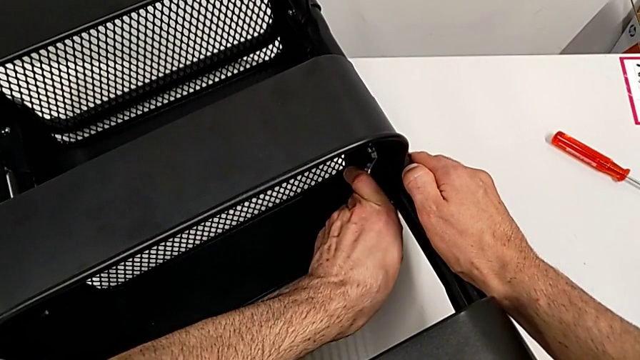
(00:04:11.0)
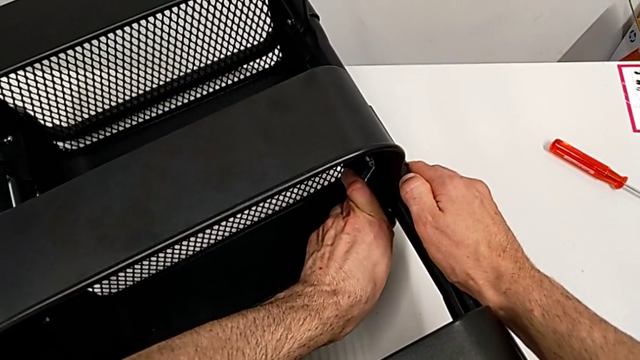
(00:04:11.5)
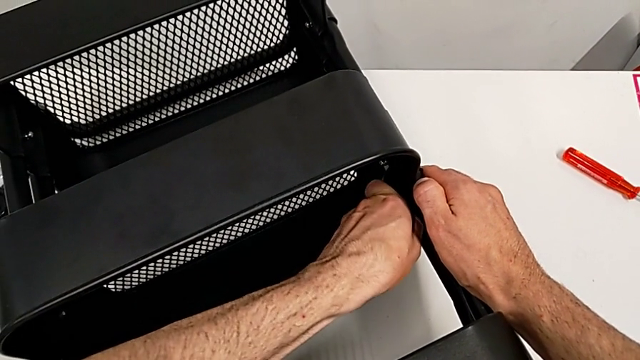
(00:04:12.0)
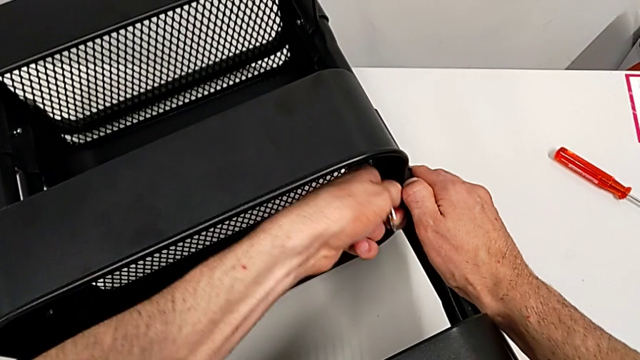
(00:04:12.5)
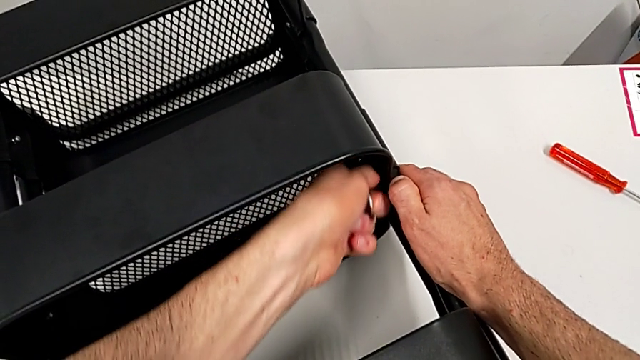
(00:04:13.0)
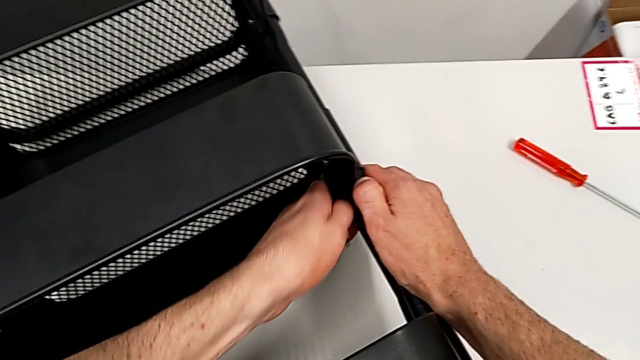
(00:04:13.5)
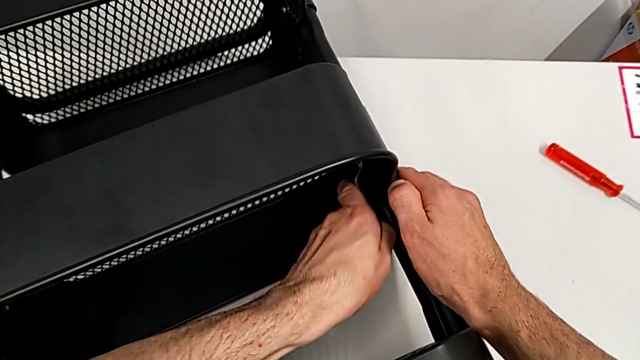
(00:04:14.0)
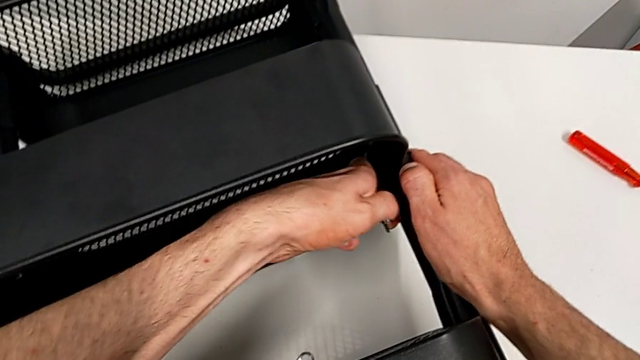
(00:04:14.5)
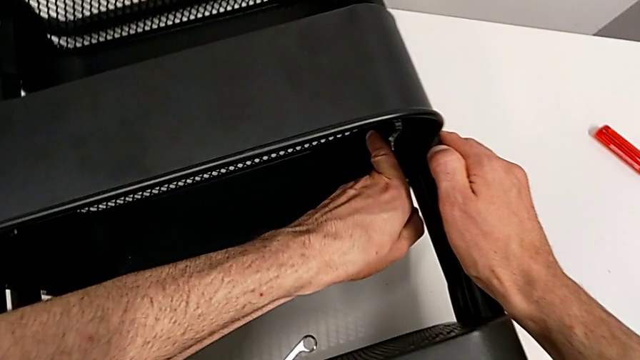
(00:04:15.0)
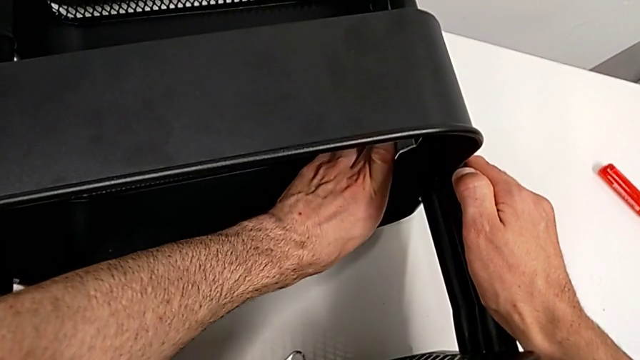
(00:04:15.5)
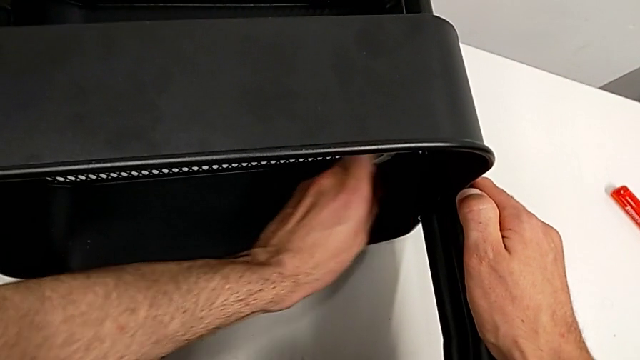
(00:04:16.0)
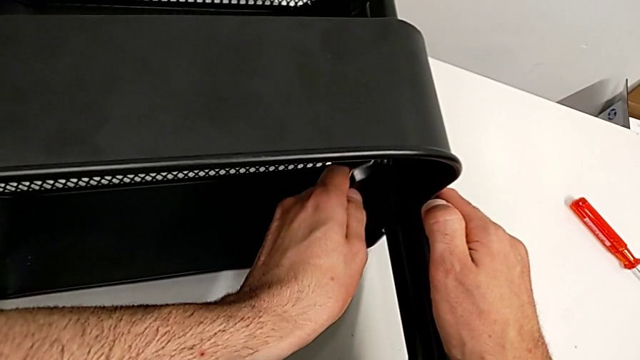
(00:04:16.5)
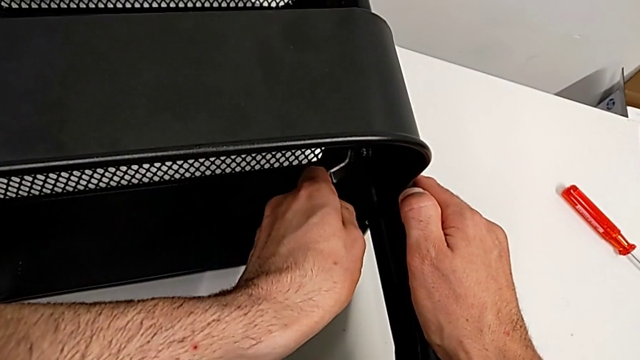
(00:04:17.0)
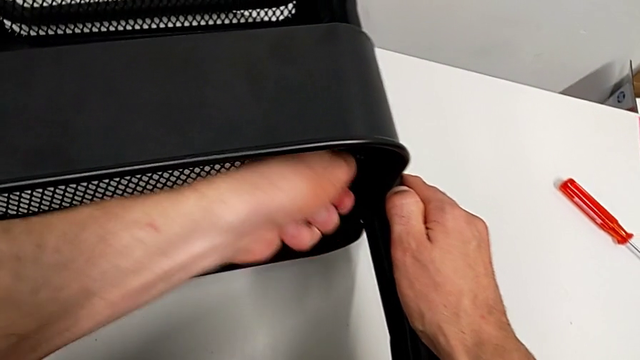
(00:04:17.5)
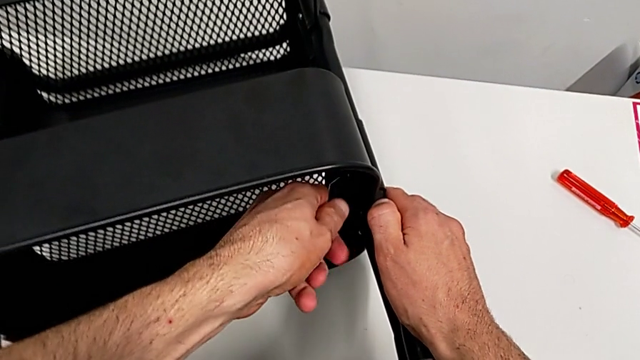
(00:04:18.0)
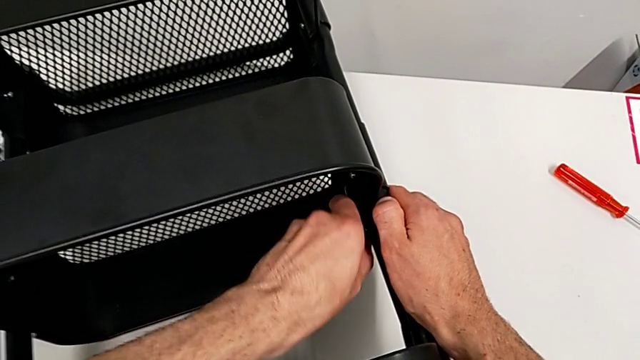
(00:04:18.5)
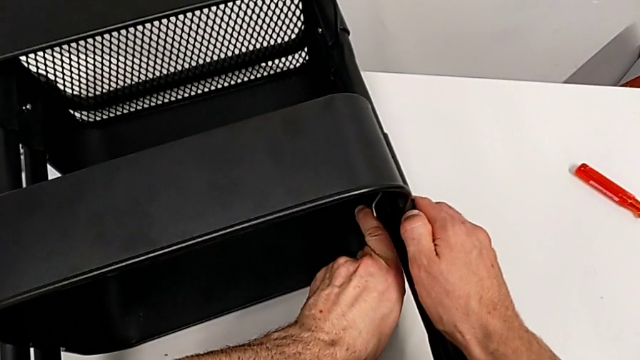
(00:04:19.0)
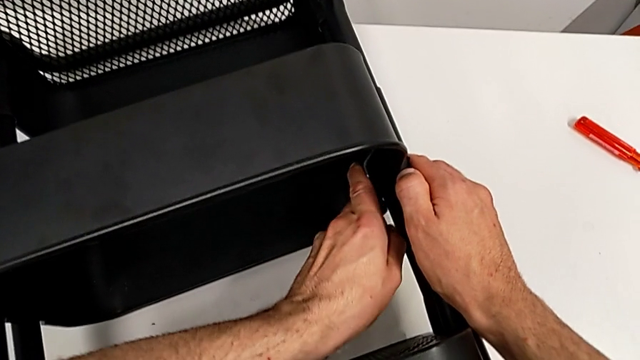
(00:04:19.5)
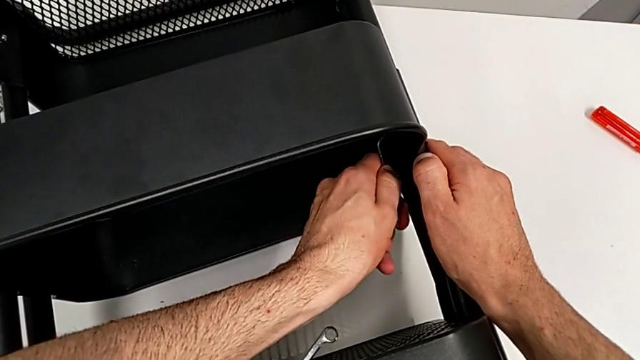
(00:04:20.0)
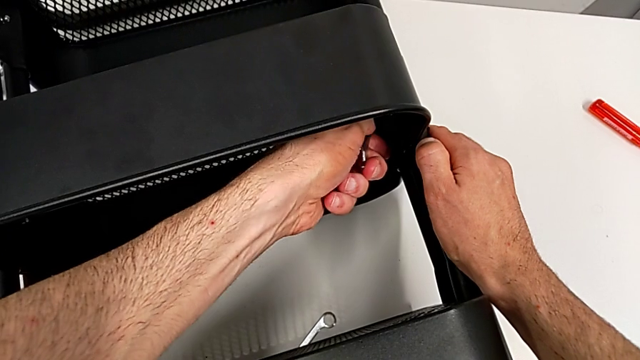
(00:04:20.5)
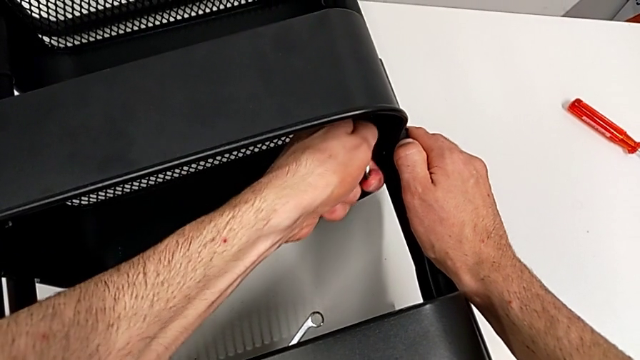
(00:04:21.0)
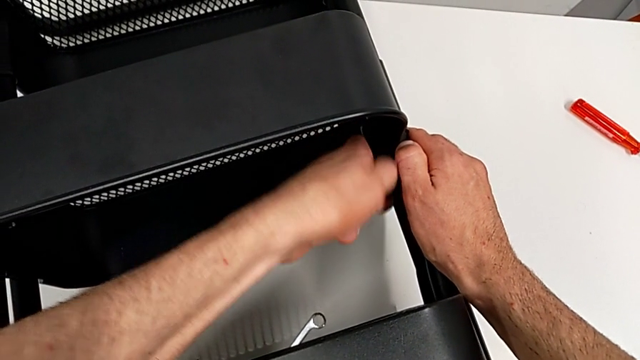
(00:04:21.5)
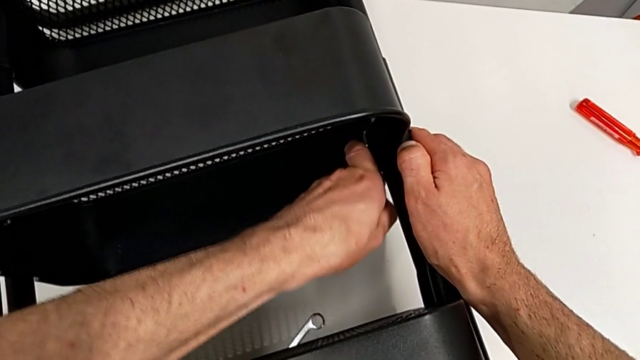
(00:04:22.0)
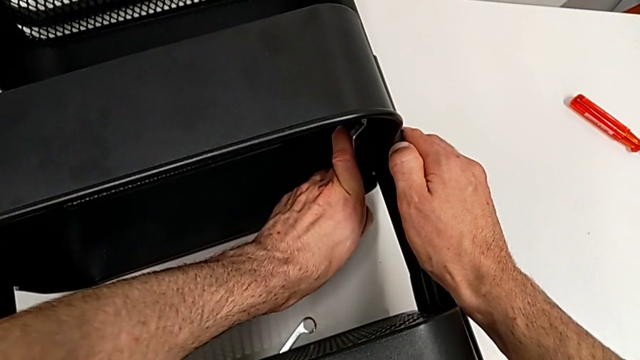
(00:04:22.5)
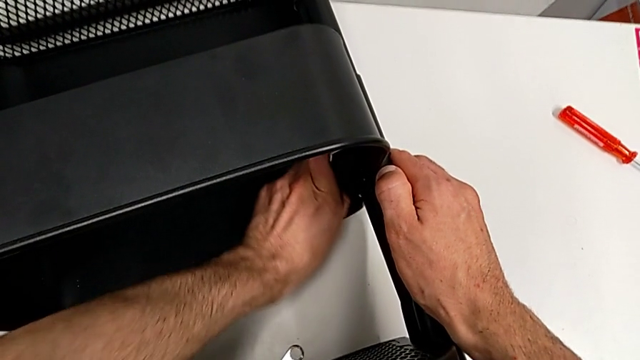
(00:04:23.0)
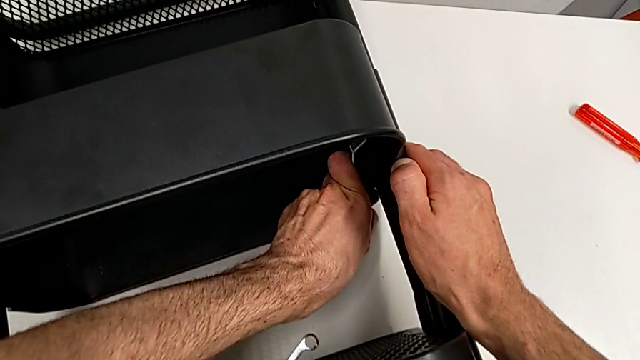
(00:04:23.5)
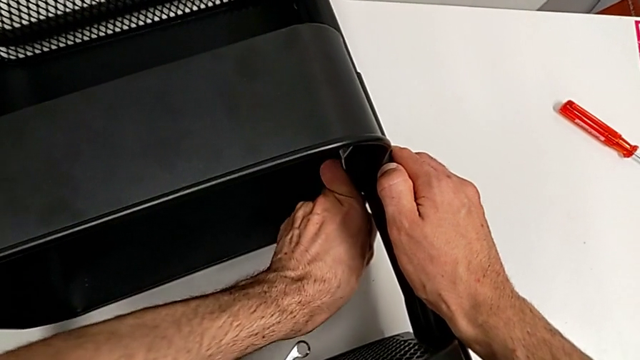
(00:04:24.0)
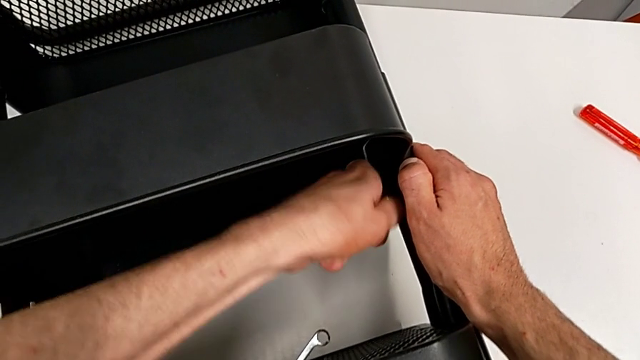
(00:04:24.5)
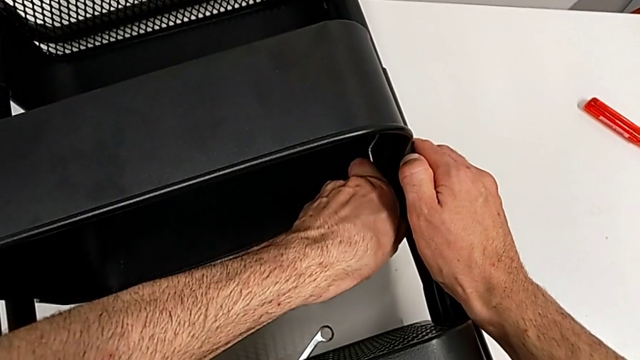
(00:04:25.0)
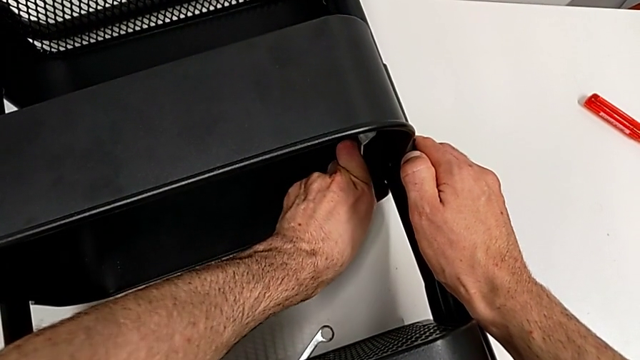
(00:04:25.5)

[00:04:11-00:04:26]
The camera wearer is disassembling the middle grid tray. They keep unscrewing the hexagon cap nut.

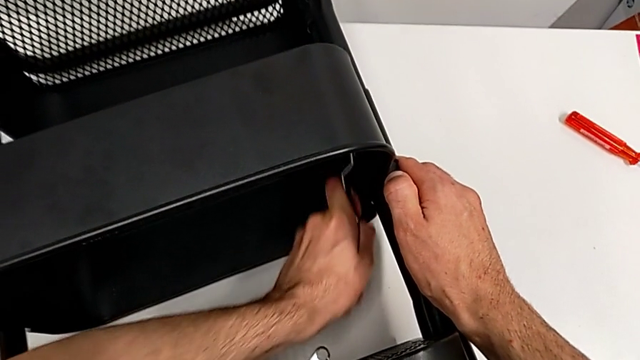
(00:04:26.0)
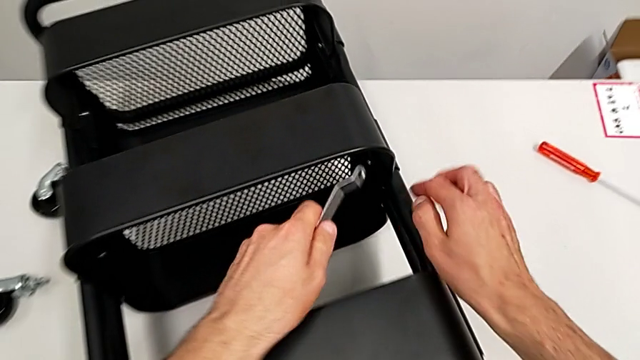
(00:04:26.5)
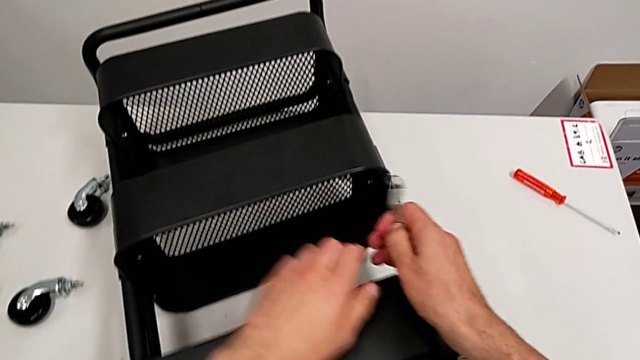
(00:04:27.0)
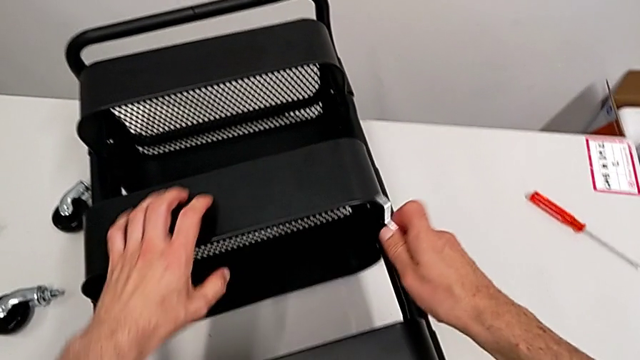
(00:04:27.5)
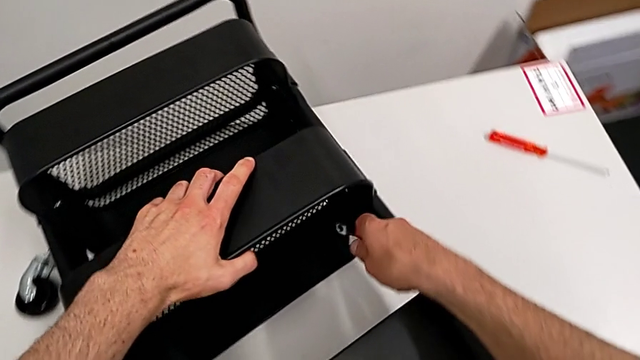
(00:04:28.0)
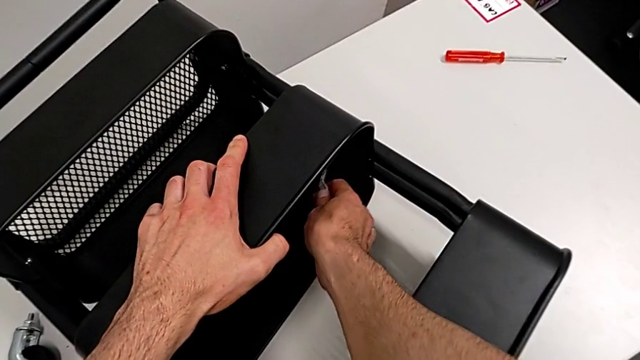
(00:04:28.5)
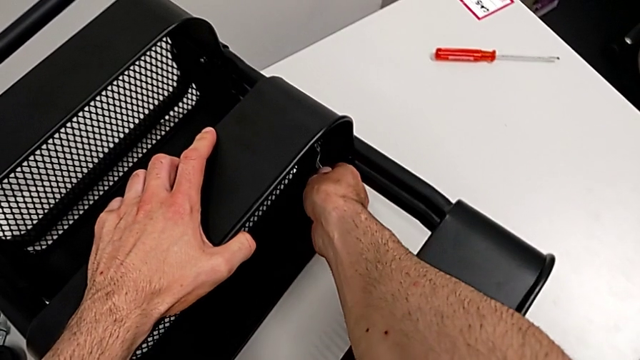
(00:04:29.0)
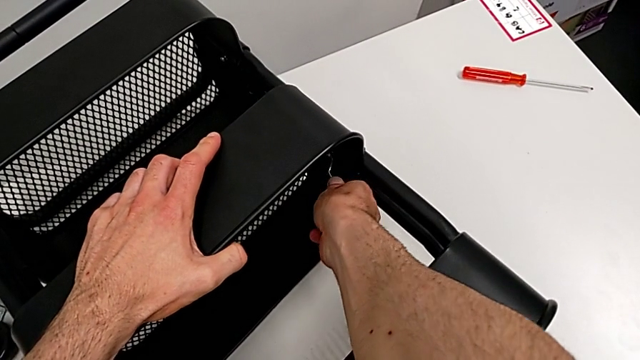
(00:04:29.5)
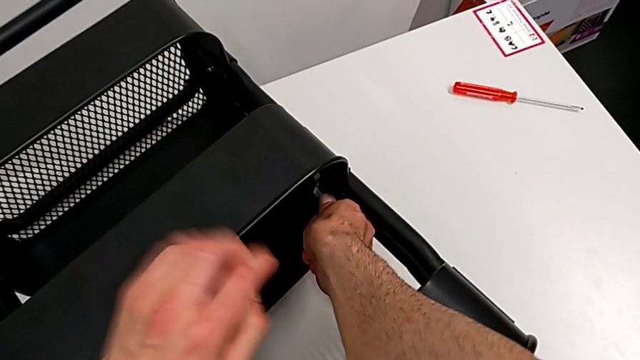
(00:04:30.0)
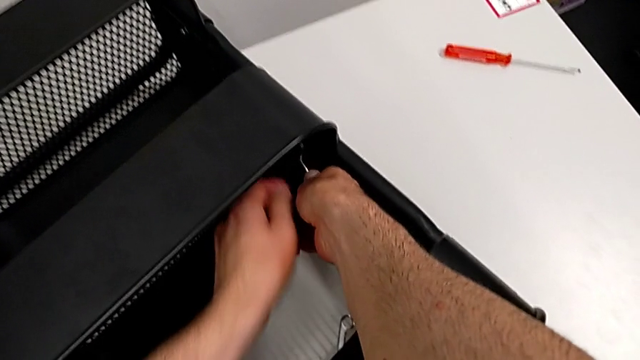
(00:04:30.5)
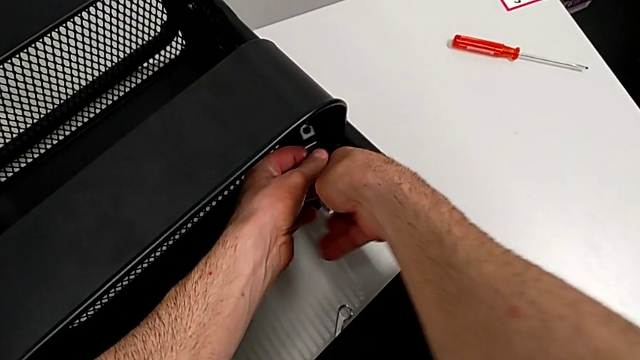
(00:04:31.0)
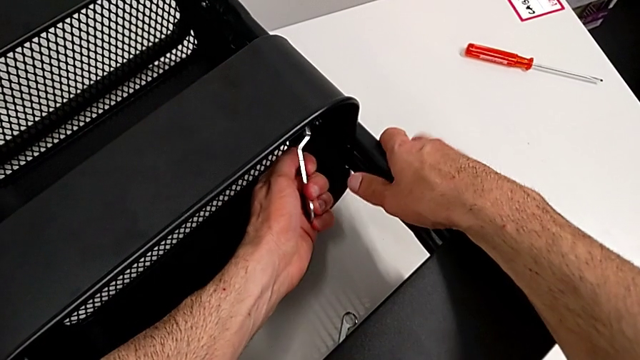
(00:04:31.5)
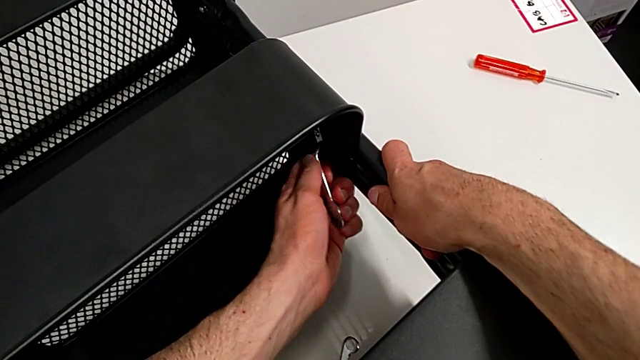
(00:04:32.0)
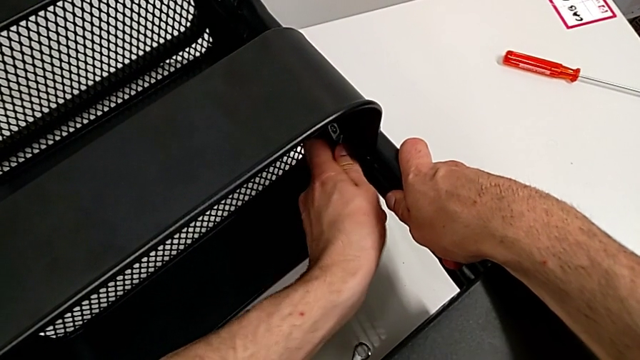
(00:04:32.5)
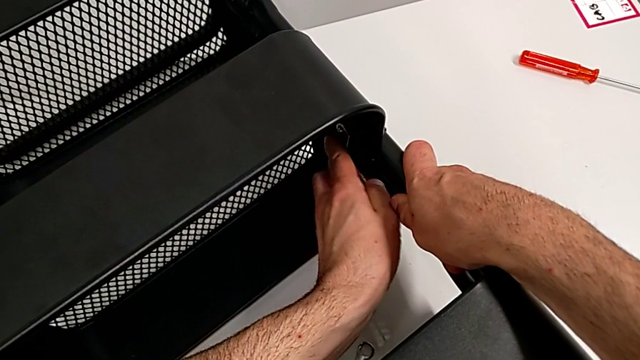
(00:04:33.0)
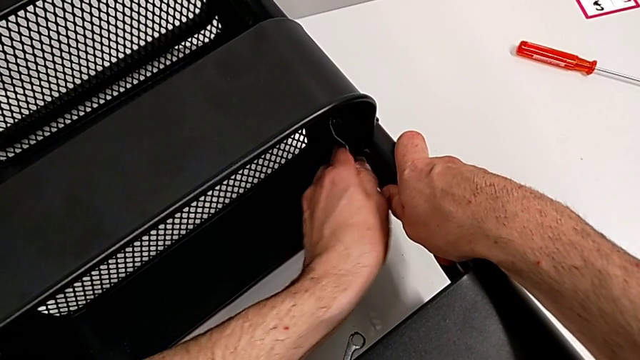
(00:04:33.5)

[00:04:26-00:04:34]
The camera wearer is disassembling the middle grid tray. They hold the hexagonal wrench, approach the hexagon cap nut twice and begin to unscrew it.
